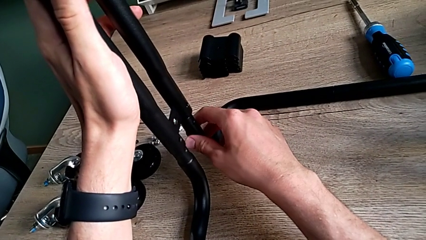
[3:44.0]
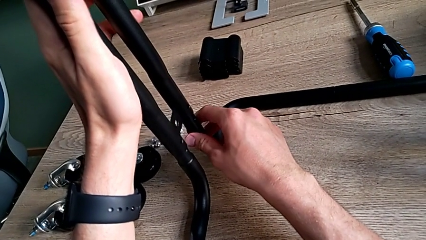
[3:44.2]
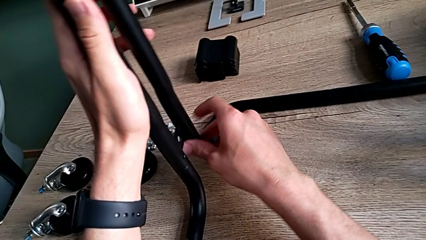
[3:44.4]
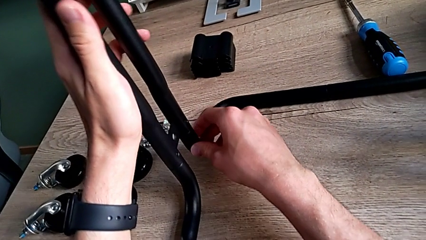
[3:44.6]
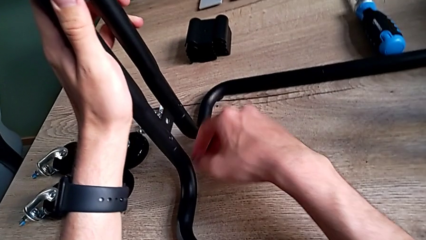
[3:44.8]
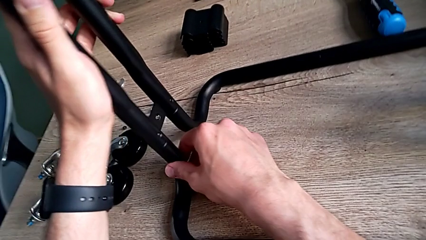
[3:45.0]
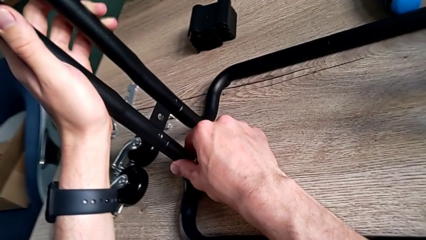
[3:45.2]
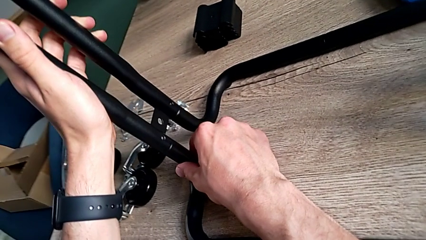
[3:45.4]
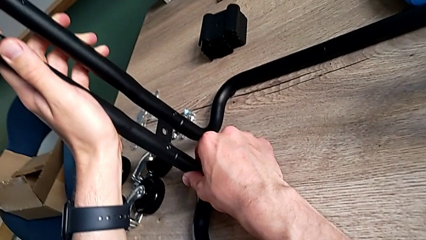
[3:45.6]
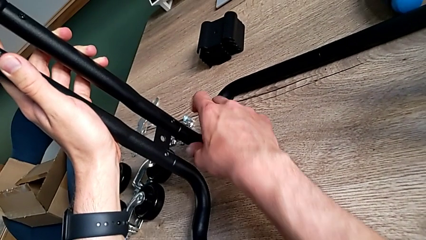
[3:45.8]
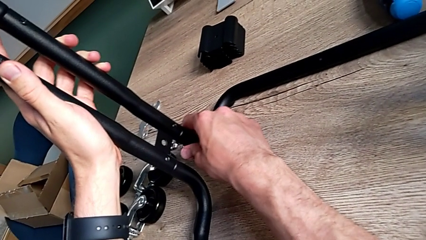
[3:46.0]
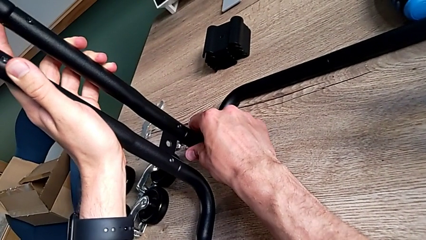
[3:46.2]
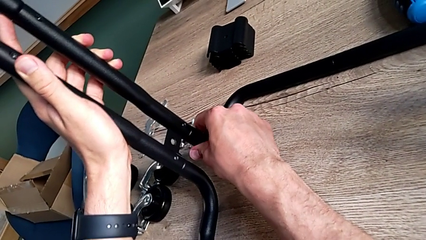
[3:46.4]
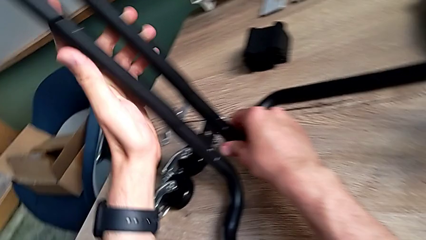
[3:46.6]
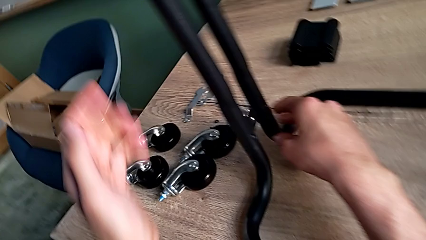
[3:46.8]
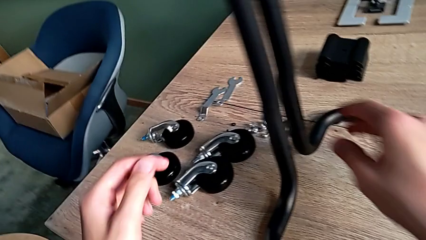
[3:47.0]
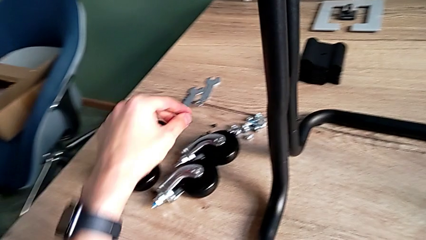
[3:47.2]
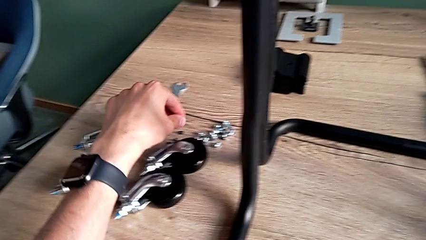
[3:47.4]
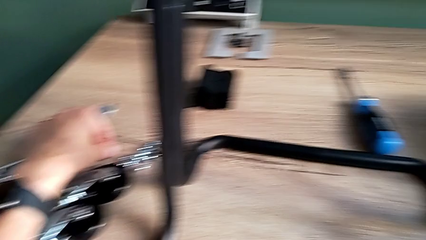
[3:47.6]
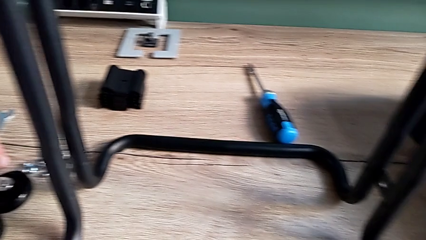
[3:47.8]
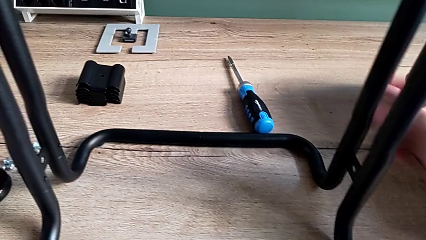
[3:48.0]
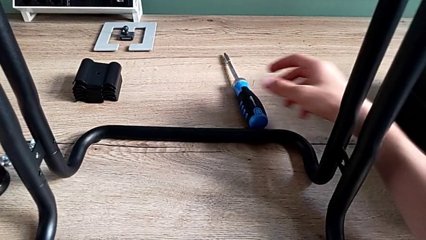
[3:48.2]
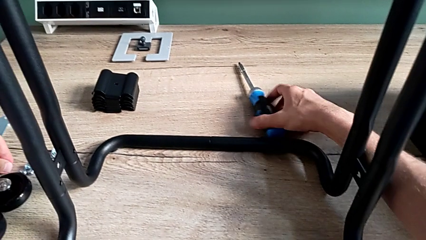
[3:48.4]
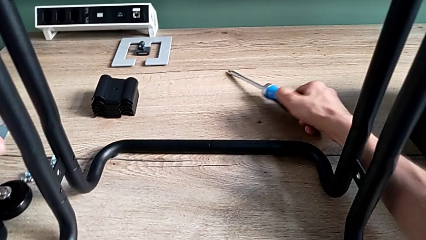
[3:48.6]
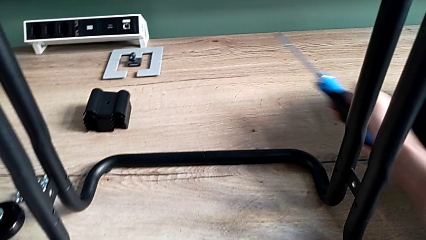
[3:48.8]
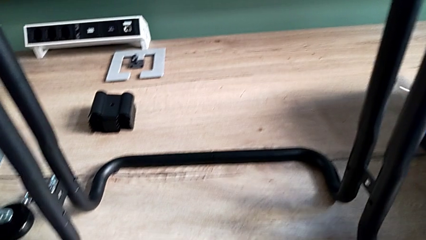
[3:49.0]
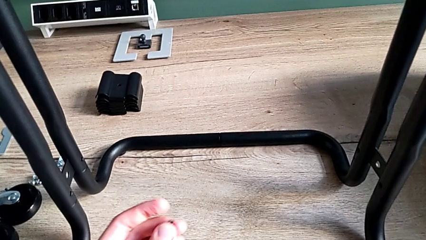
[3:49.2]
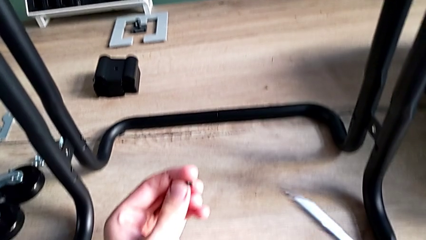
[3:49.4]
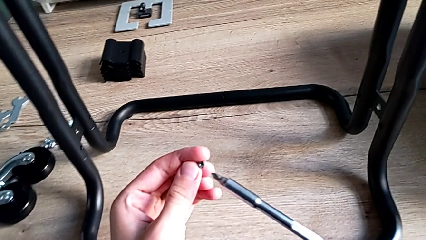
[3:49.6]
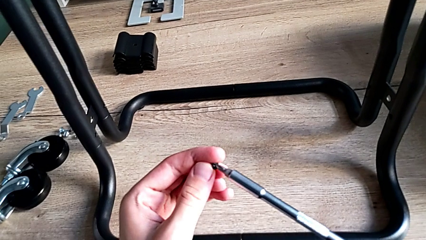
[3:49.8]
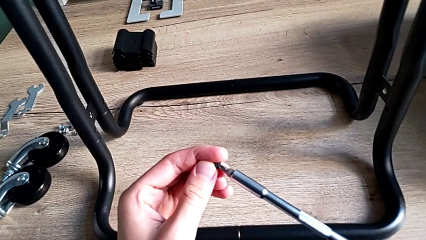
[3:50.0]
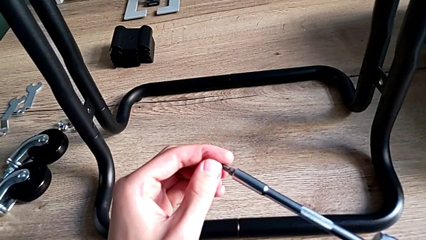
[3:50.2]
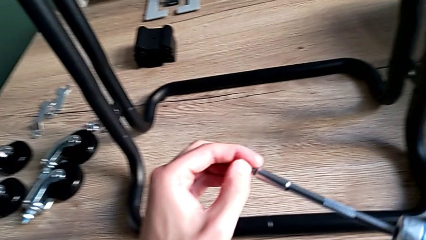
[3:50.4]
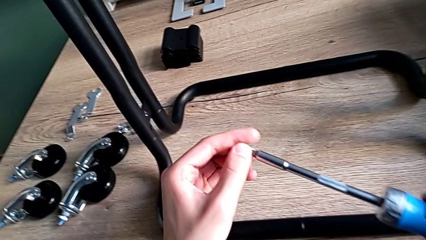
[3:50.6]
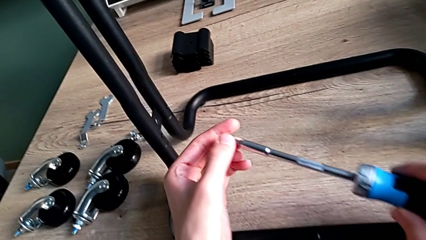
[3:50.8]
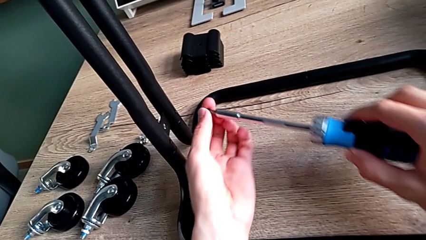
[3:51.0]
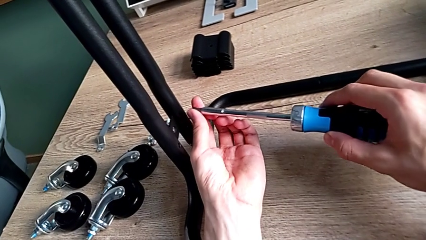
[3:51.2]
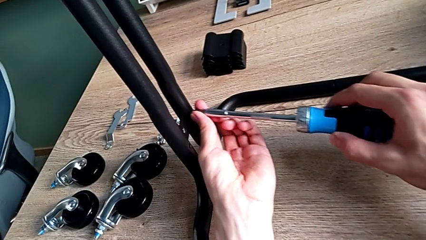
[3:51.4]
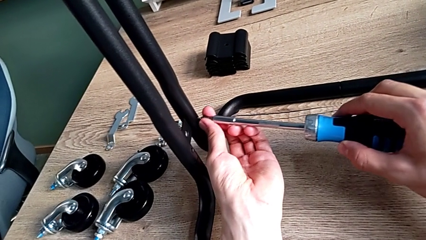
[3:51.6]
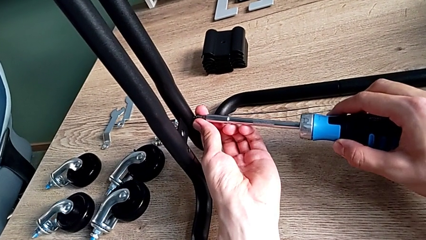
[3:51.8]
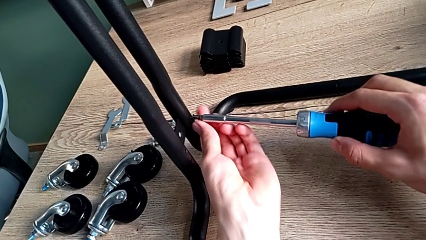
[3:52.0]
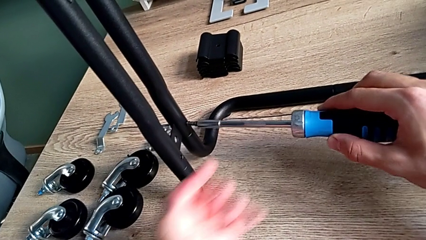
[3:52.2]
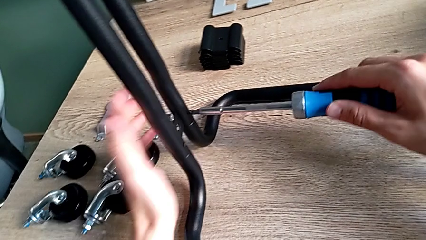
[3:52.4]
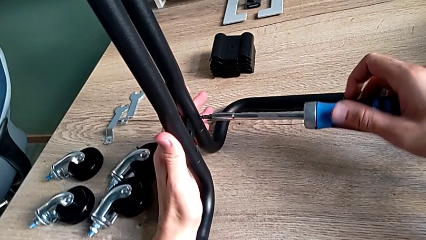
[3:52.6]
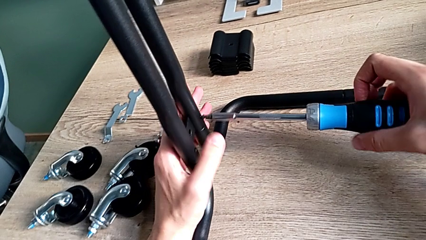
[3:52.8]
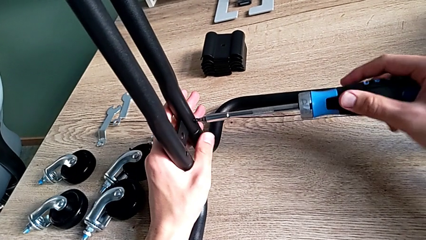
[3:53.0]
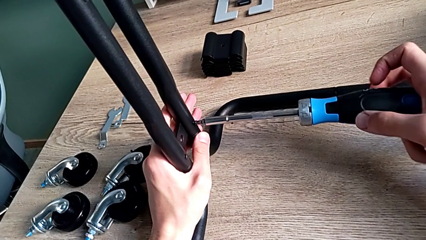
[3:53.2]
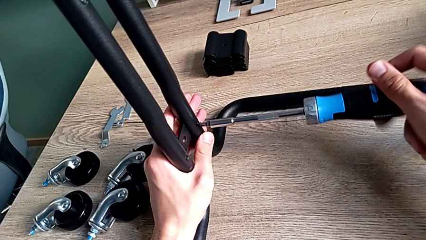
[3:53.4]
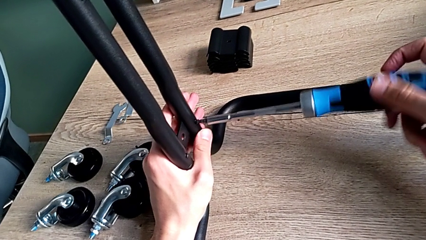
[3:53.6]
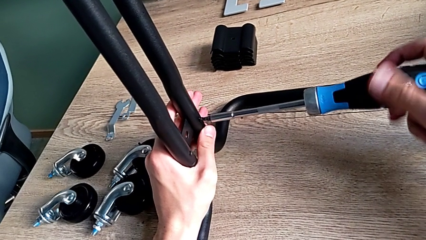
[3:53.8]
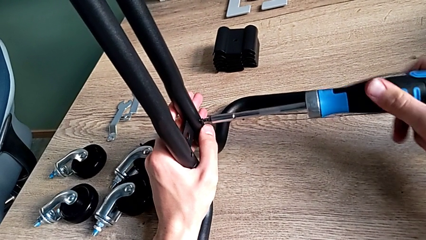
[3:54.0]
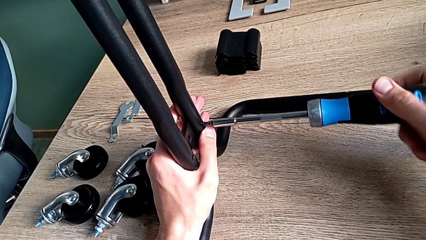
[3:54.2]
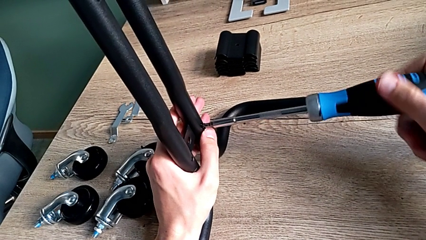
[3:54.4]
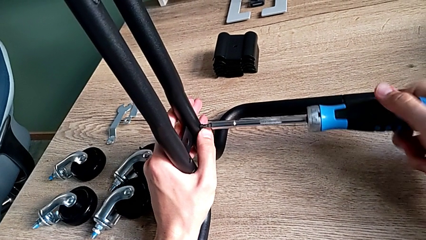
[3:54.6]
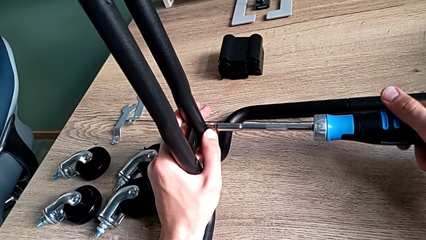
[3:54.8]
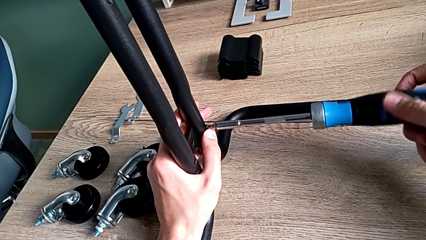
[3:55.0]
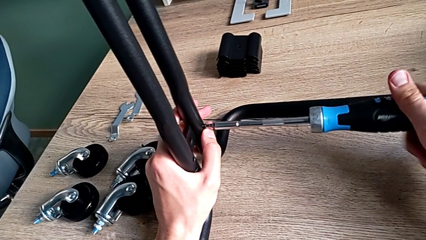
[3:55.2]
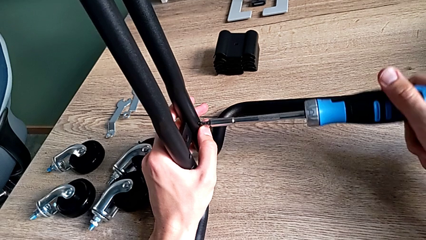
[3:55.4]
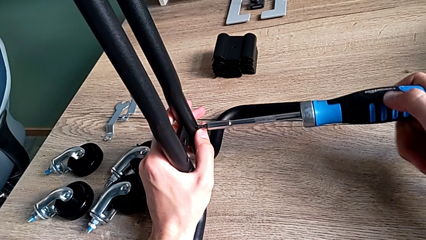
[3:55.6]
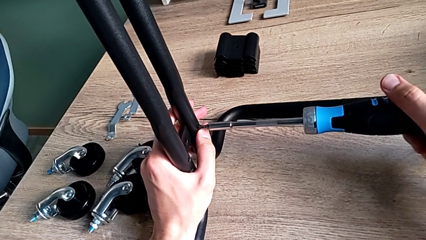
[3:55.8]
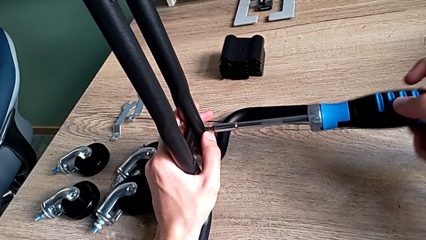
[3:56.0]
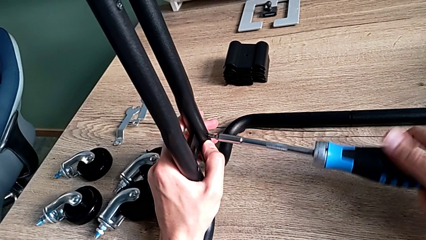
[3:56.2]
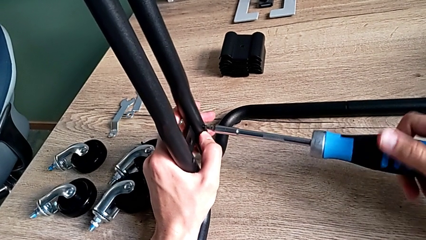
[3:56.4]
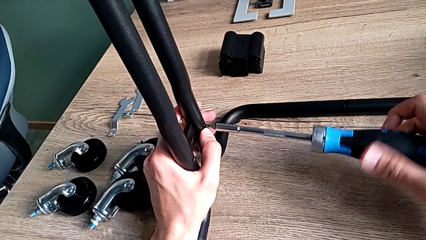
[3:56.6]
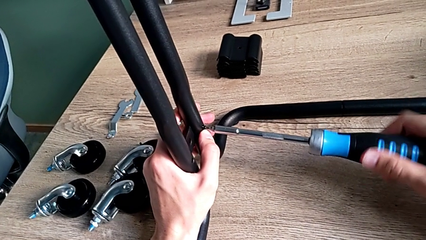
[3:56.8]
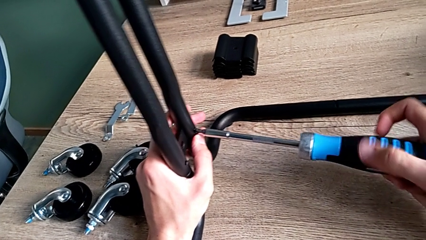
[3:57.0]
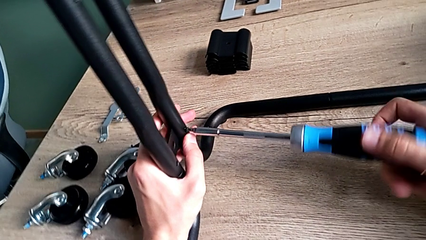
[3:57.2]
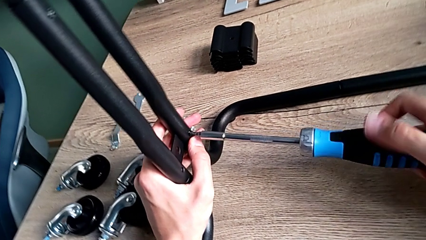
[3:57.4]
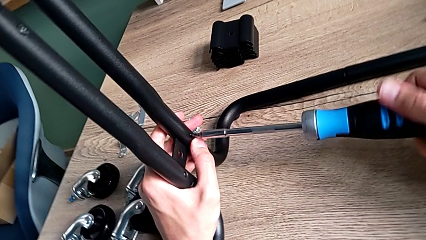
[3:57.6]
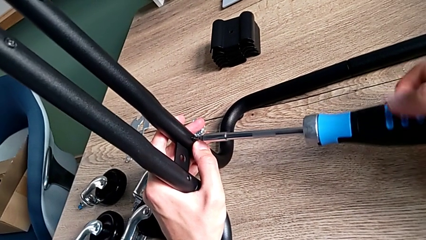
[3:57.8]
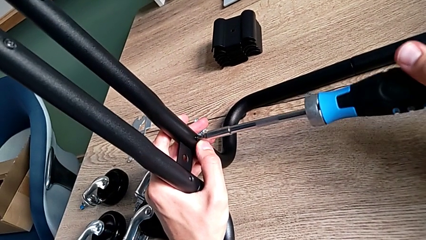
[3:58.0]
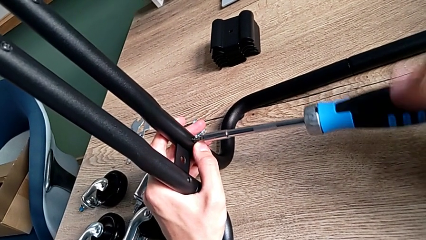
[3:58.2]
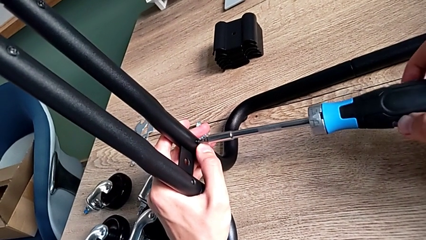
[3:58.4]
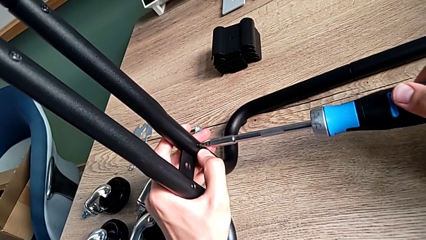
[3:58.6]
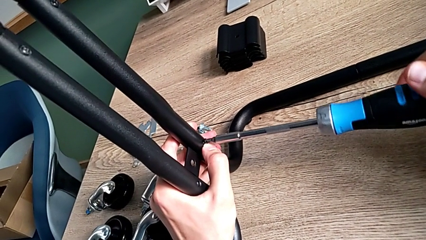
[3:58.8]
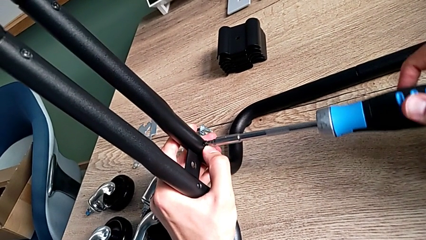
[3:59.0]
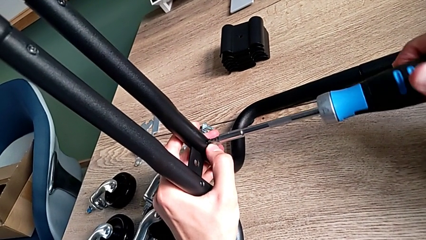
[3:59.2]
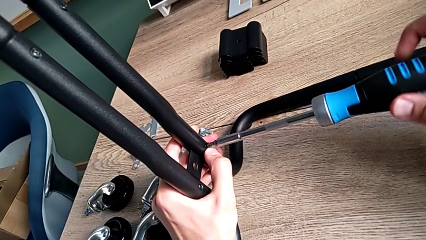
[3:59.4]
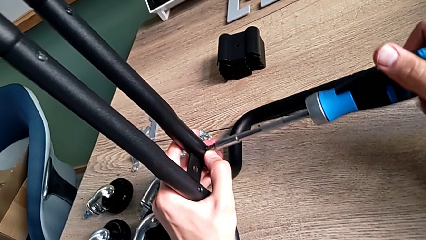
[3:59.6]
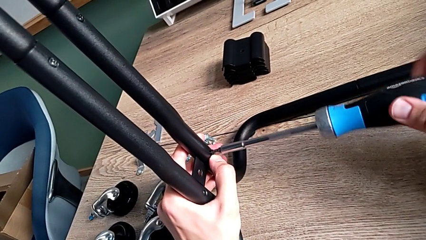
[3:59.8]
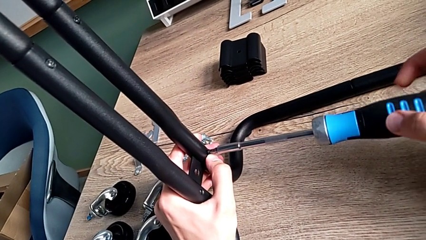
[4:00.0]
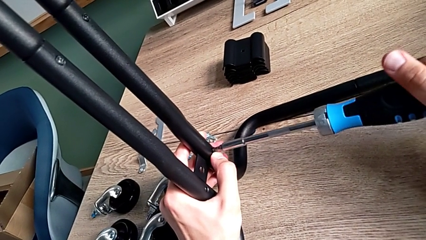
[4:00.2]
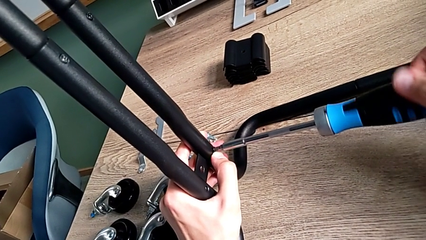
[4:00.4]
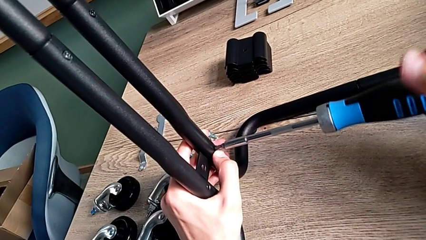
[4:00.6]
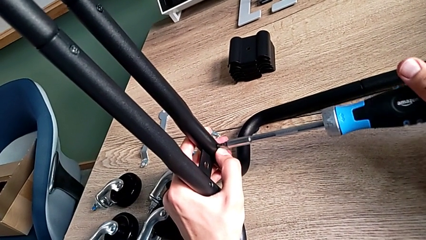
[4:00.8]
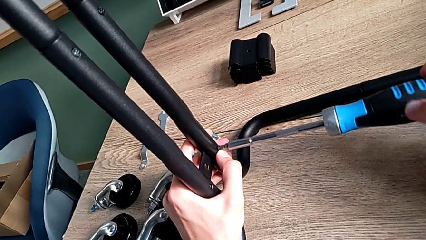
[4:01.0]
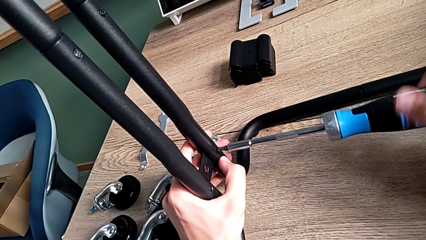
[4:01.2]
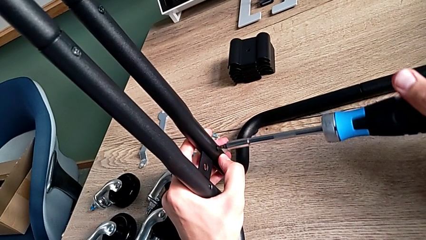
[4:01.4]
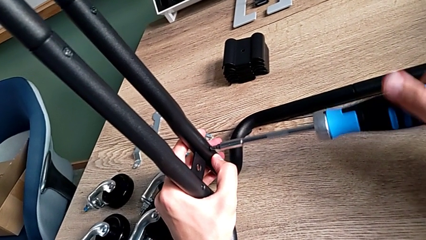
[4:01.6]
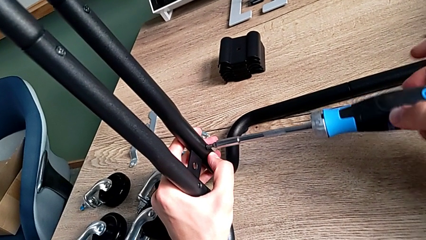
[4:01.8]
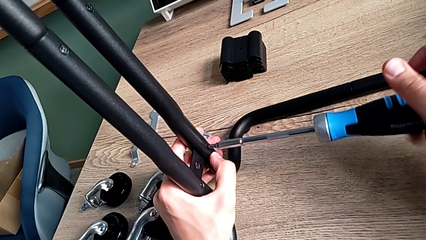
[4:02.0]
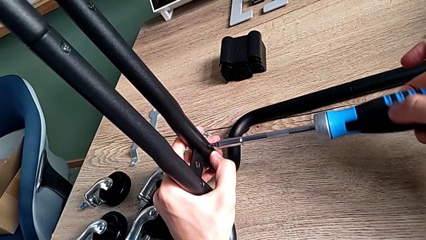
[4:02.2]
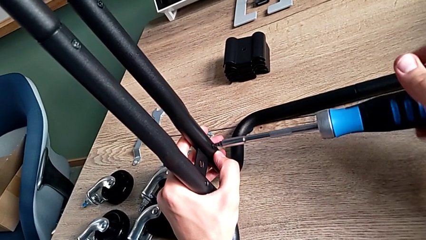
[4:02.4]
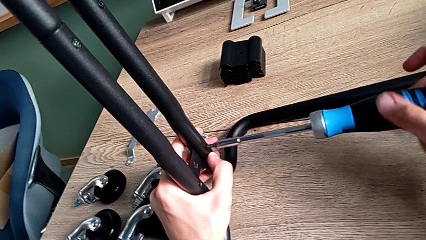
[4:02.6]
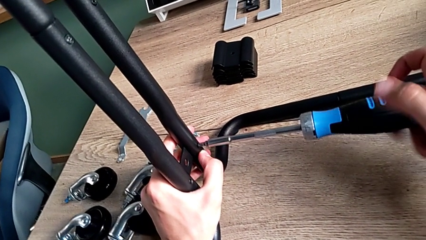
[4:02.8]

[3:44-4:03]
The camera wearer is assembling the frame of the furniture. They align the frame, grab the first screw, grab the screwdriver, place the first screw, insert it and begin to screw it.
